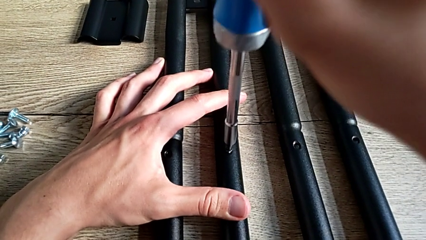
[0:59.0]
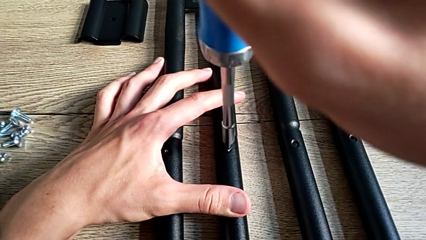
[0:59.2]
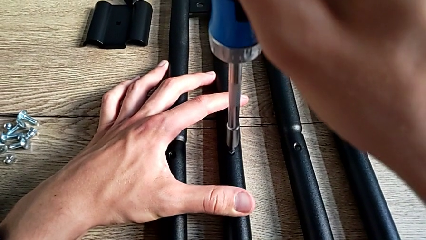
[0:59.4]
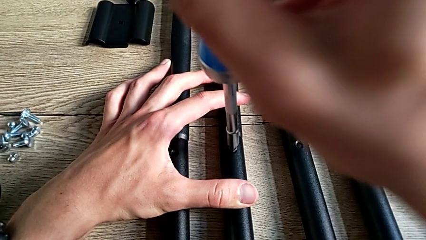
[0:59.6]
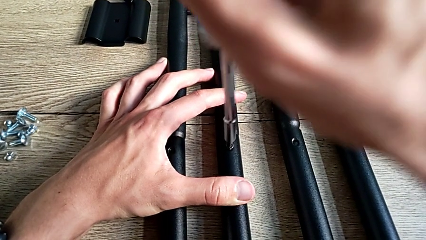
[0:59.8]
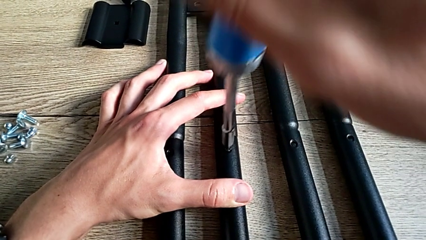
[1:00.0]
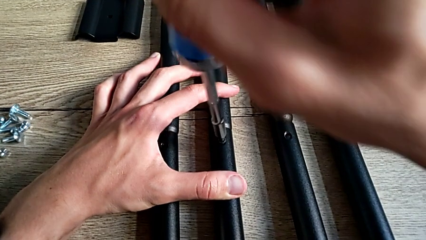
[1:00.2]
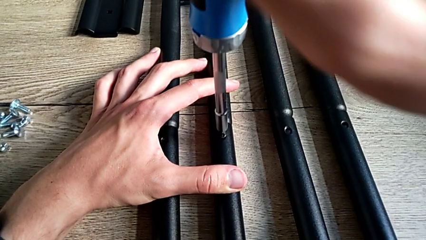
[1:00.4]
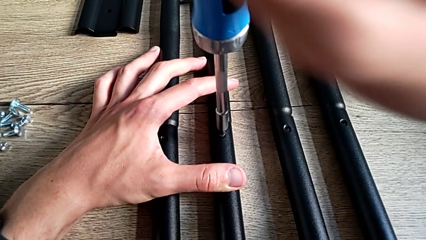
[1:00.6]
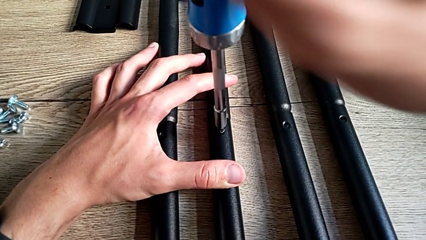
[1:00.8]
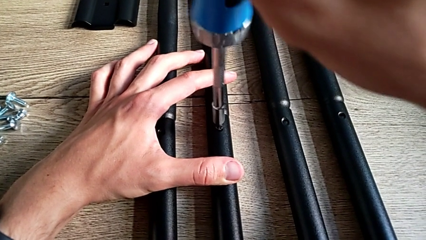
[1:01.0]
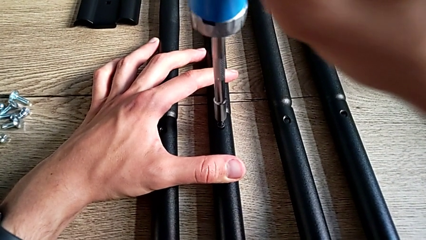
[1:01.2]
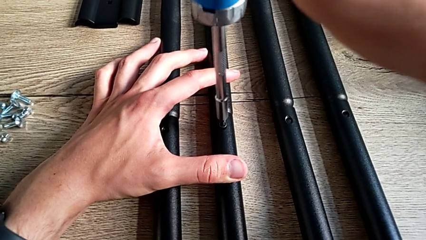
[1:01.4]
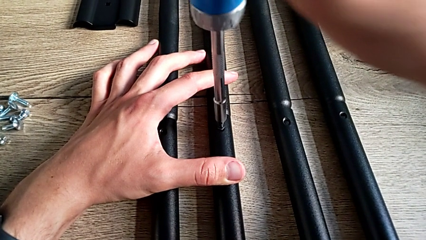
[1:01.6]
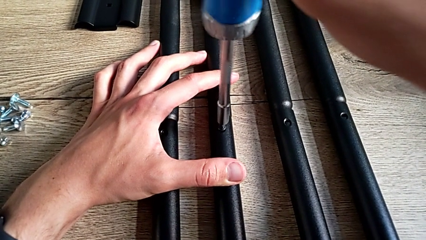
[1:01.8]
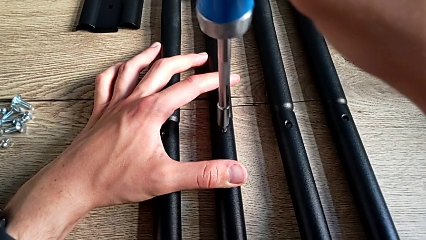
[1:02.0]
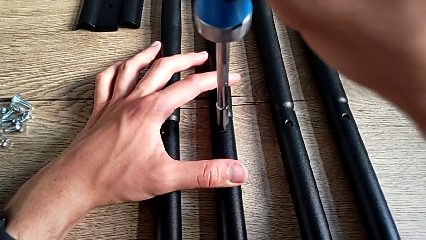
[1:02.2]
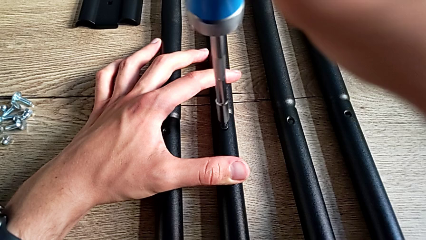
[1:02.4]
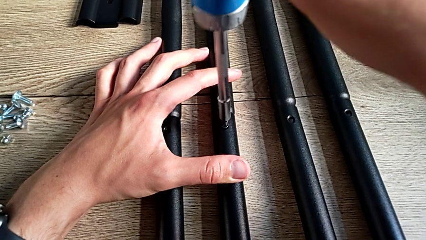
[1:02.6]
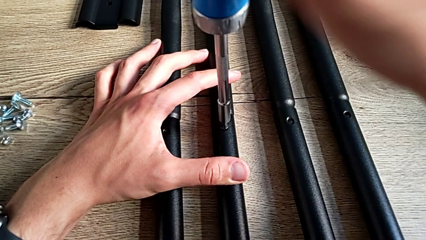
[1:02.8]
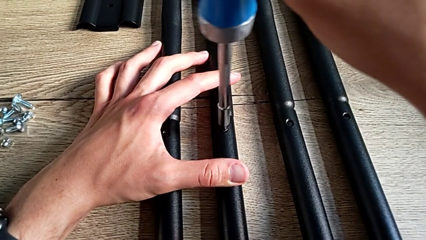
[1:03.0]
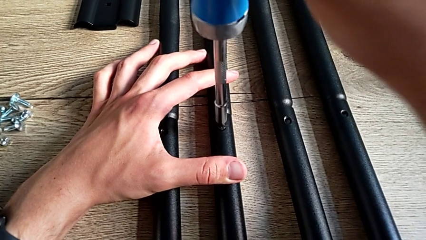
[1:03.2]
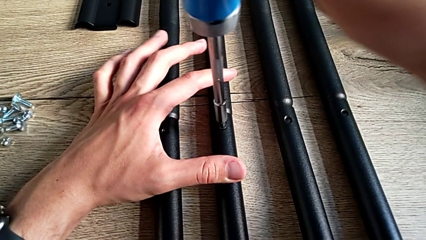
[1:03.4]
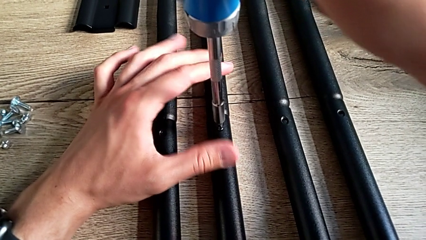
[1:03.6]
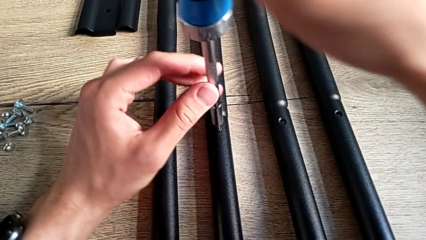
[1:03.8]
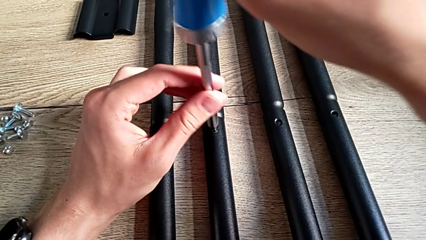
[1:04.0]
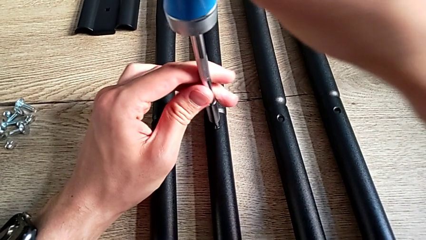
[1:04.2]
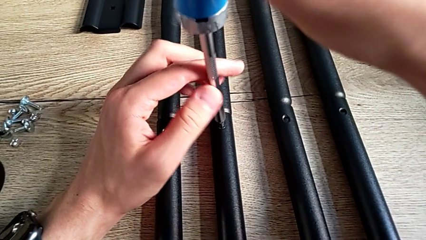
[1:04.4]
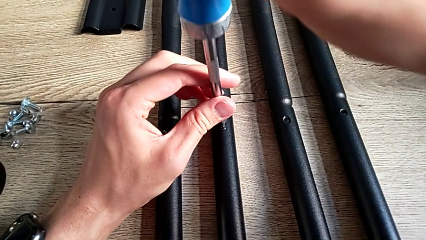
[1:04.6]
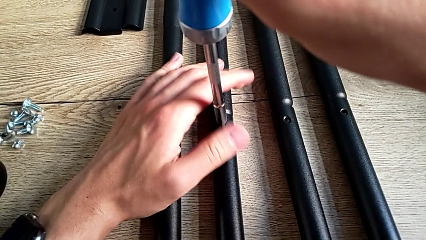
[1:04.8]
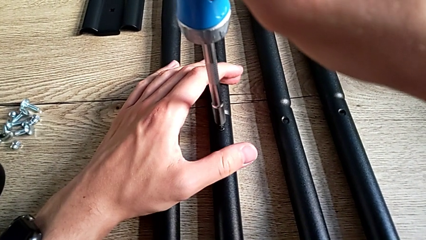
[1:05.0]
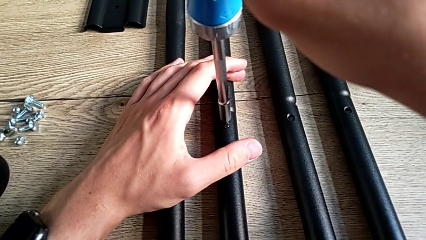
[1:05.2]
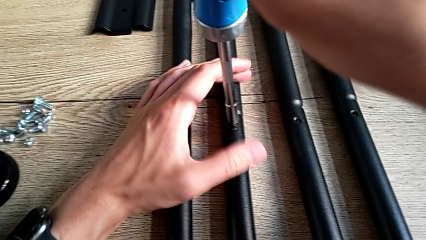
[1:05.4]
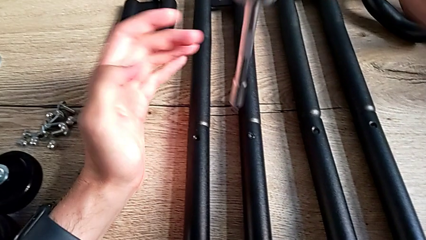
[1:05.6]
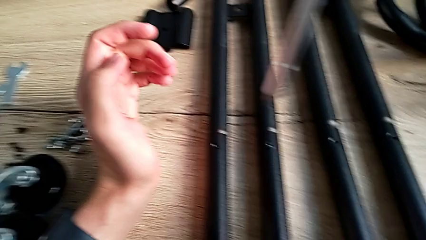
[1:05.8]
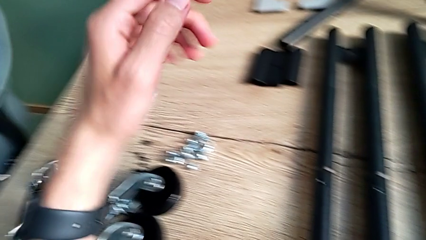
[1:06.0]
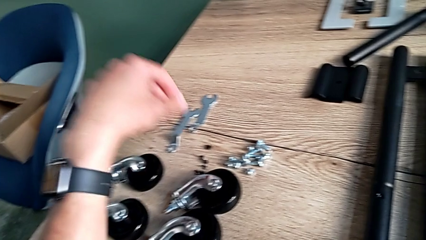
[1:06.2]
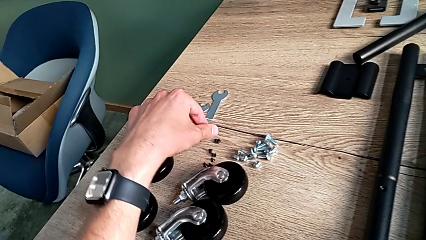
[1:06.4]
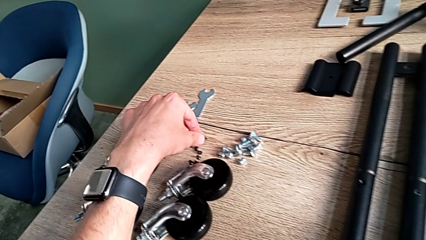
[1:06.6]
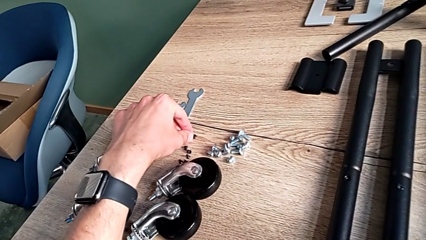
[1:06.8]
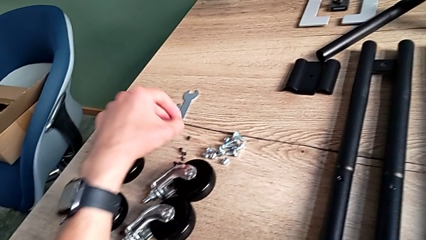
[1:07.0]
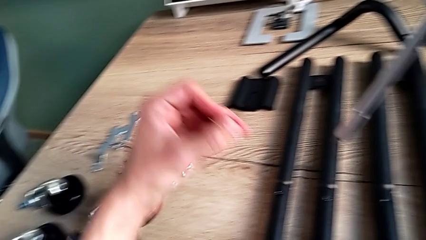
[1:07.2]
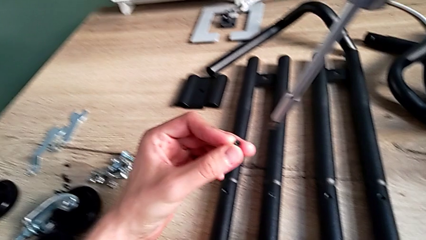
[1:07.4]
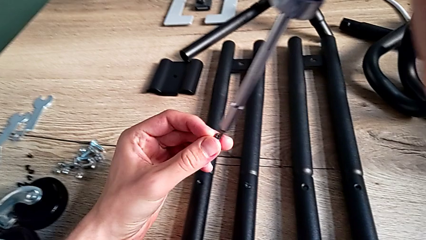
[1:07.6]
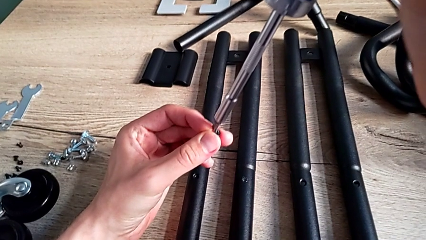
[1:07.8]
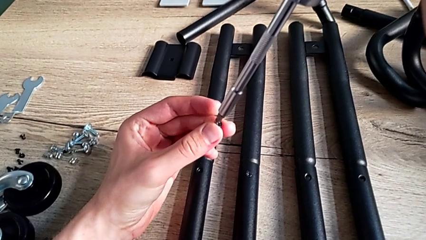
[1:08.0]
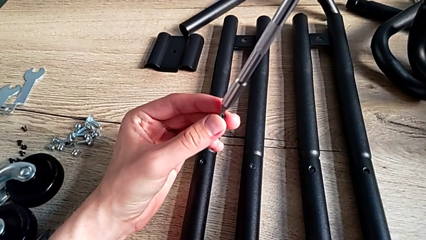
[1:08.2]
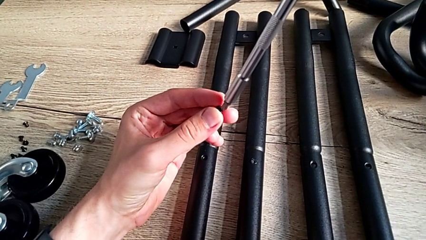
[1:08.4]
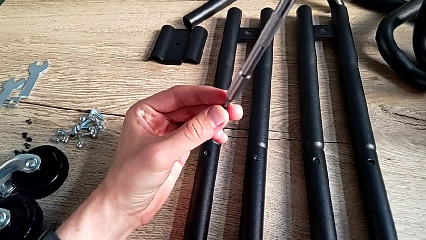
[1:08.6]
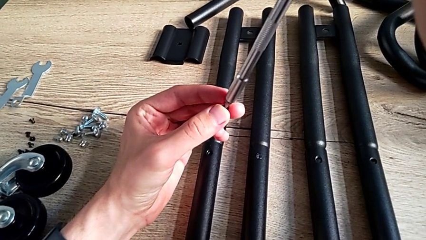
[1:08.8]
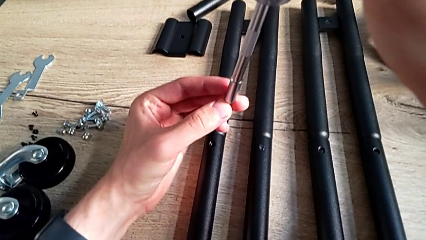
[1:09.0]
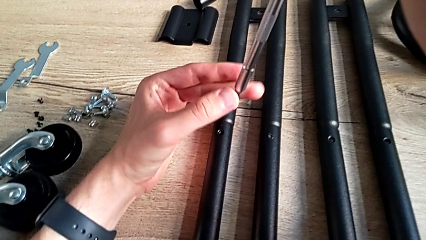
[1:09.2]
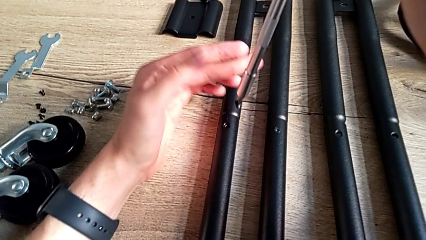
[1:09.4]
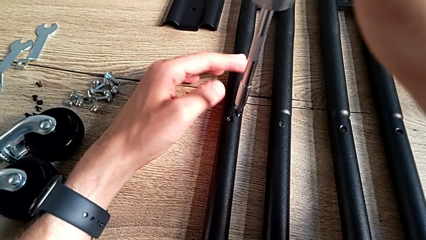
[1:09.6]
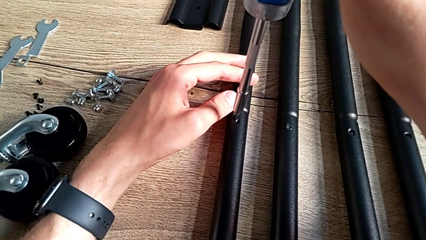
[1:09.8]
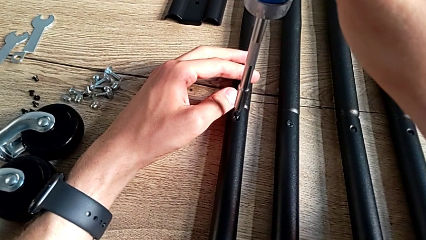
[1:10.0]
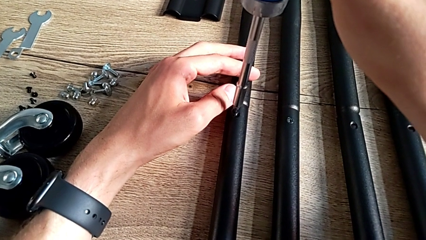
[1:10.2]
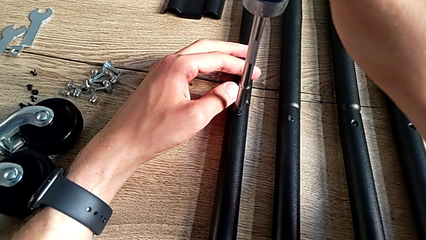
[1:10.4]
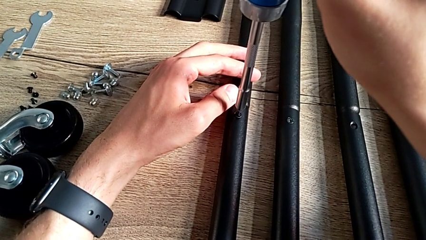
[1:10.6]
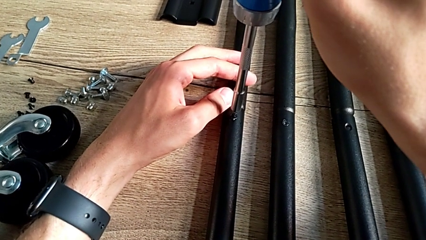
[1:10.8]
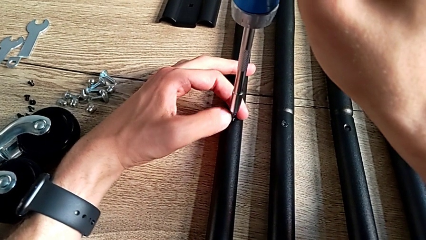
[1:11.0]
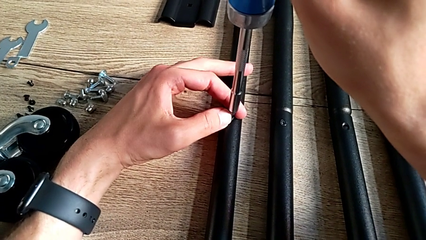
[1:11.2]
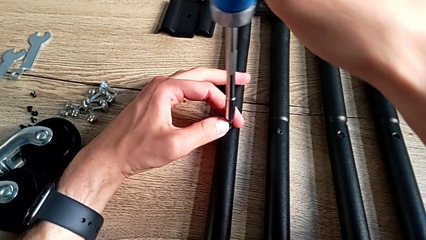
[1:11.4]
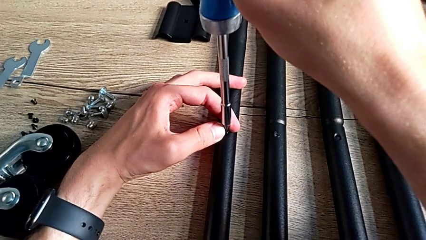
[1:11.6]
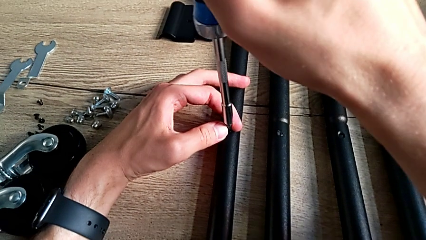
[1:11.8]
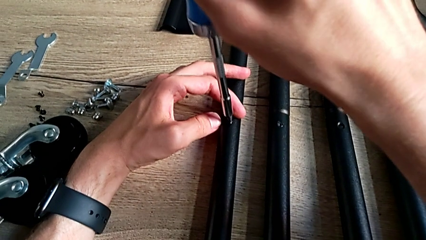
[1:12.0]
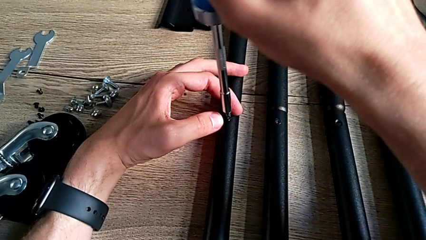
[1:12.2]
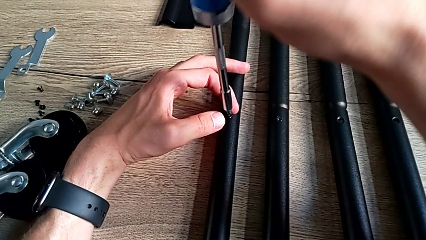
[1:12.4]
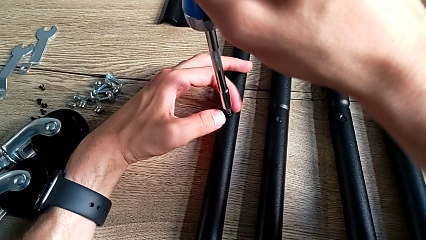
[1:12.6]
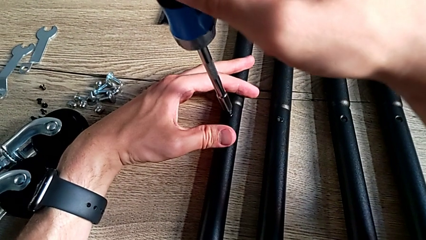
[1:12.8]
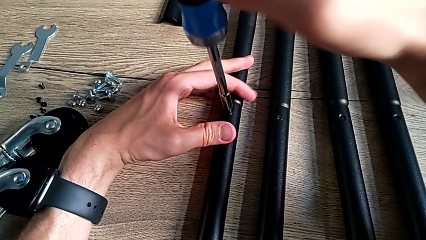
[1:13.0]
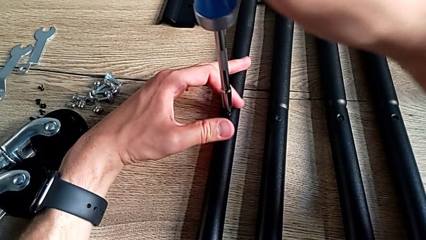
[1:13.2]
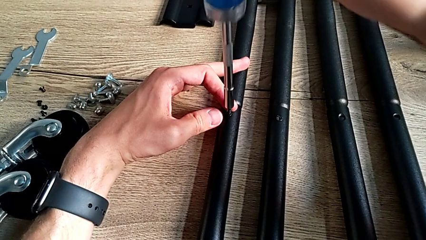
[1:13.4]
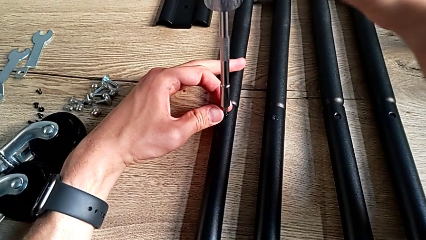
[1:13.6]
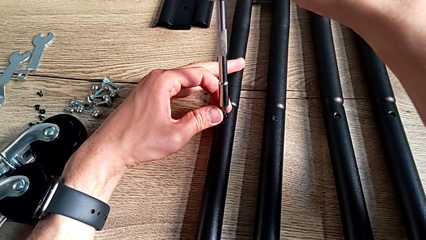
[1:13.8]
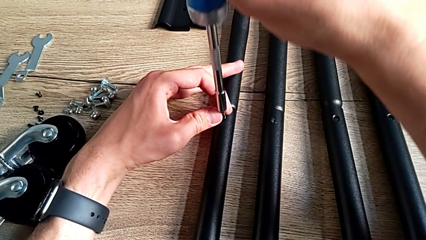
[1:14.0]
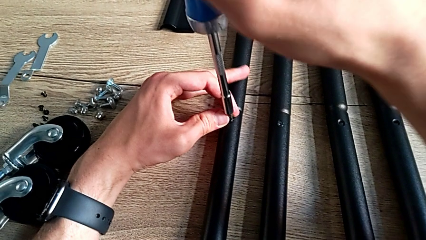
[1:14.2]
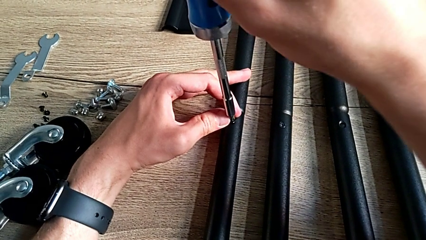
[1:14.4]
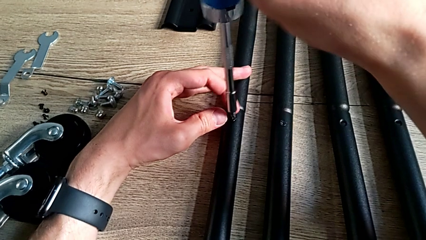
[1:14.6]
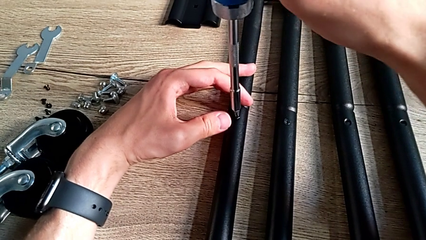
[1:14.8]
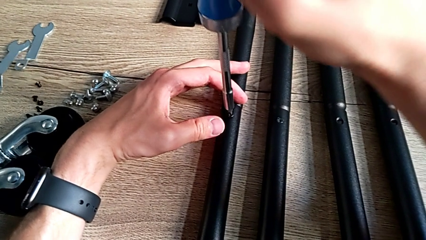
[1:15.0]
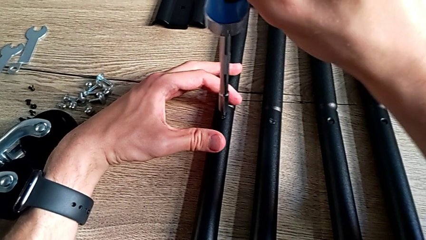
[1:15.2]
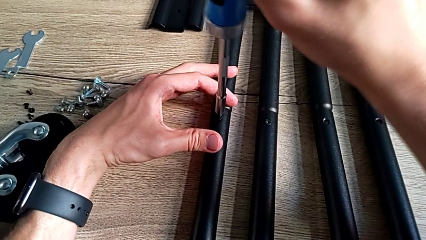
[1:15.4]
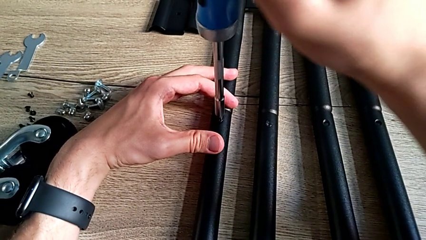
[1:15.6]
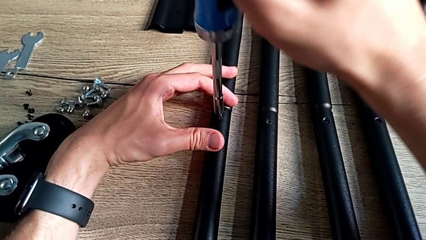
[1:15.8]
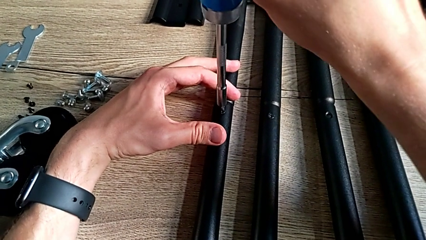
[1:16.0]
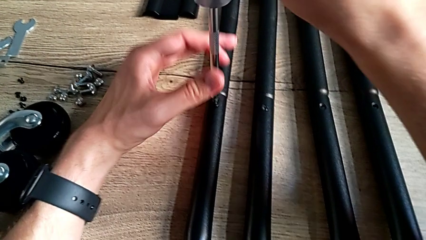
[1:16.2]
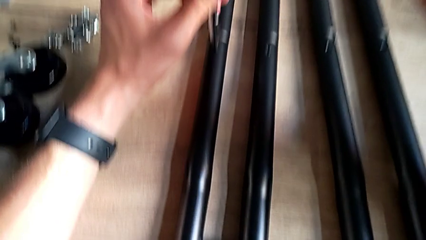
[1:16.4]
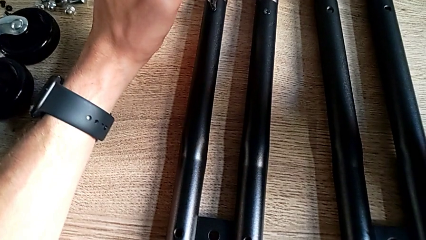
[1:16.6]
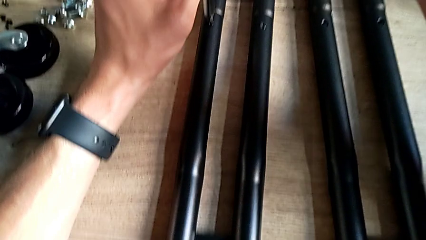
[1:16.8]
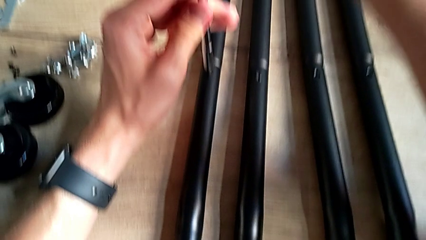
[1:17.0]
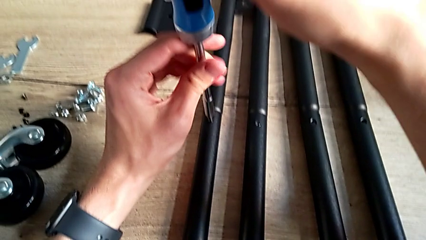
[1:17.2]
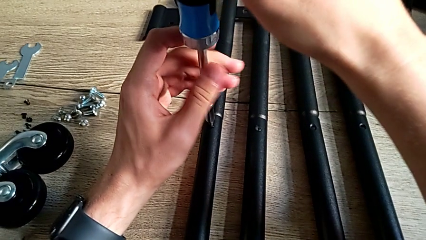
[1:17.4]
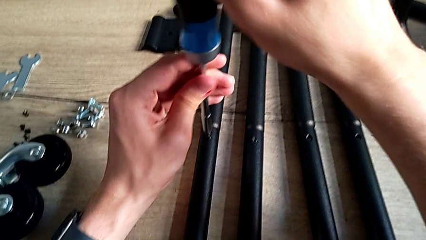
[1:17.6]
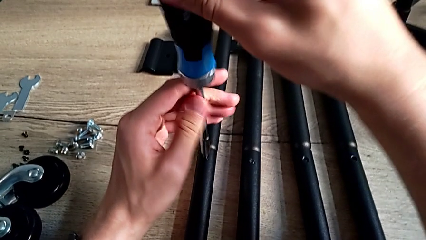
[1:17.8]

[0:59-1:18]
The camera wearer is assembling the side bars. They keep screwing the first screw, disassemble the screwdriver, grab the second screw, place it, insert it and begin to screw it.
